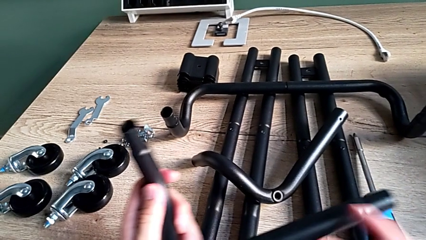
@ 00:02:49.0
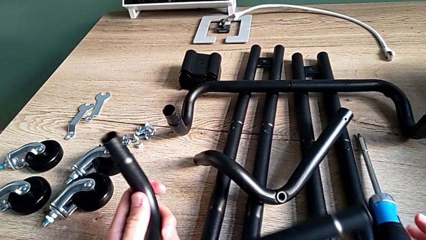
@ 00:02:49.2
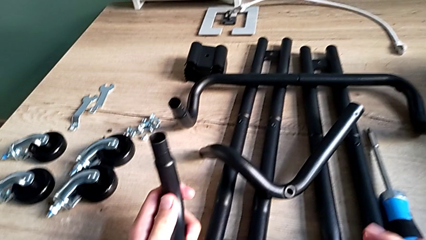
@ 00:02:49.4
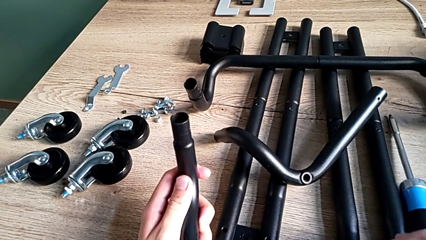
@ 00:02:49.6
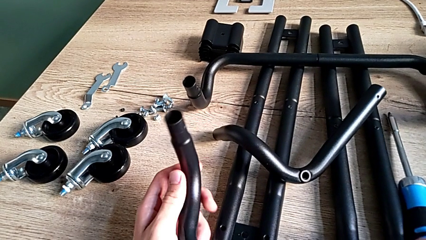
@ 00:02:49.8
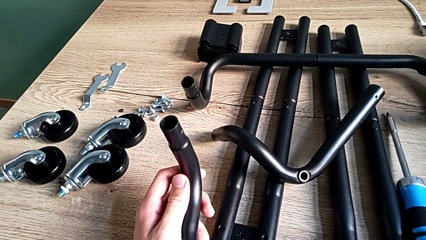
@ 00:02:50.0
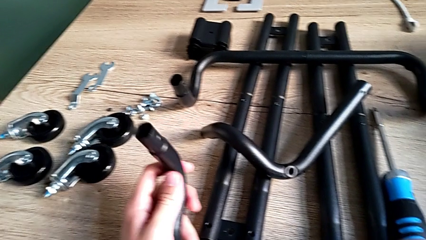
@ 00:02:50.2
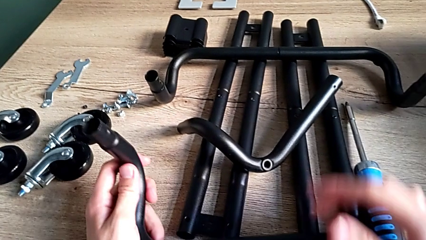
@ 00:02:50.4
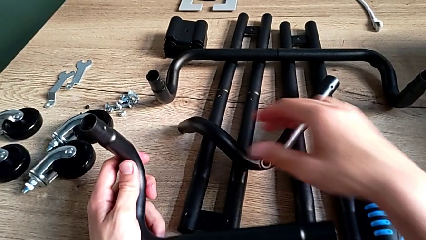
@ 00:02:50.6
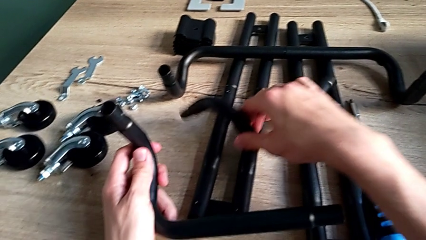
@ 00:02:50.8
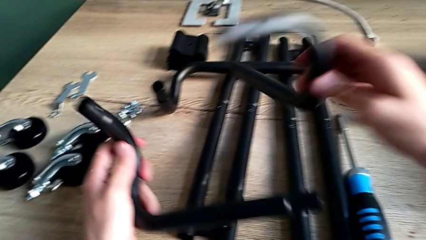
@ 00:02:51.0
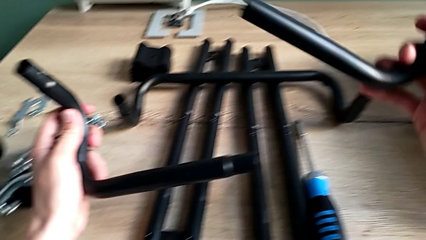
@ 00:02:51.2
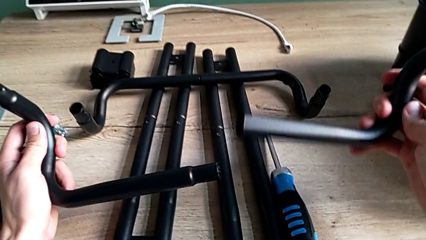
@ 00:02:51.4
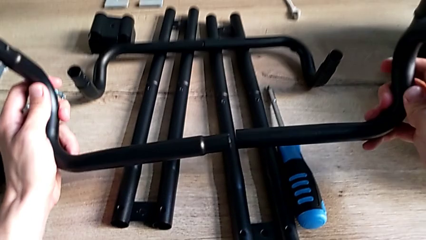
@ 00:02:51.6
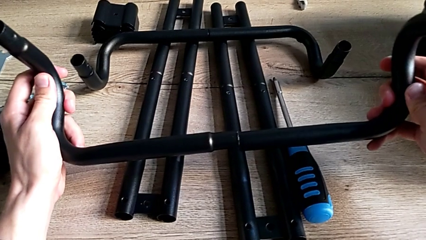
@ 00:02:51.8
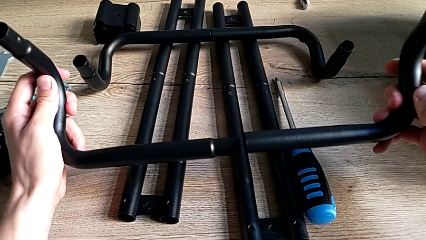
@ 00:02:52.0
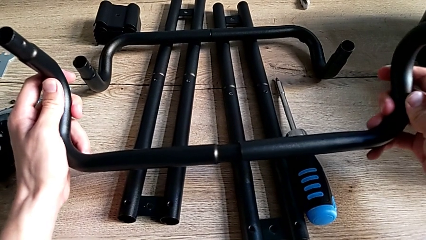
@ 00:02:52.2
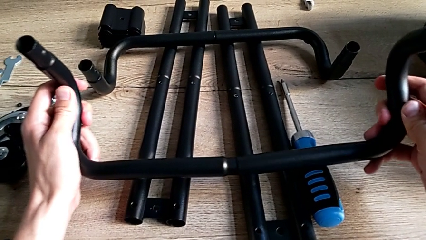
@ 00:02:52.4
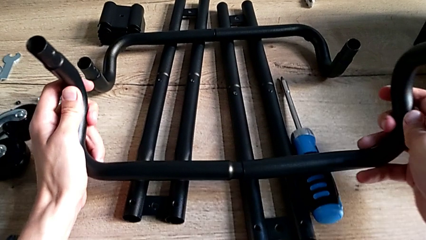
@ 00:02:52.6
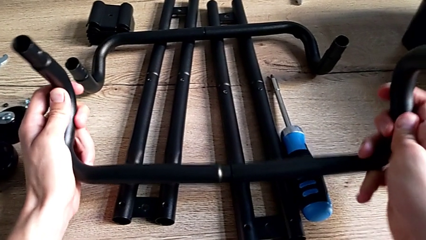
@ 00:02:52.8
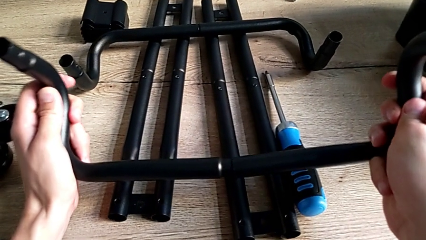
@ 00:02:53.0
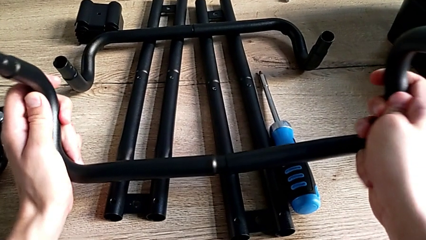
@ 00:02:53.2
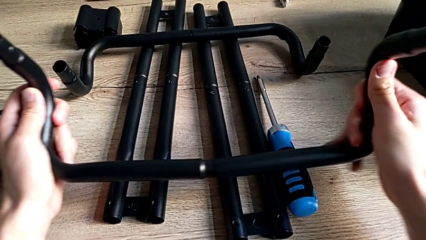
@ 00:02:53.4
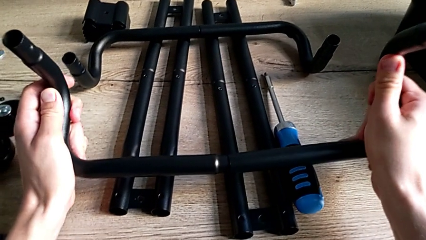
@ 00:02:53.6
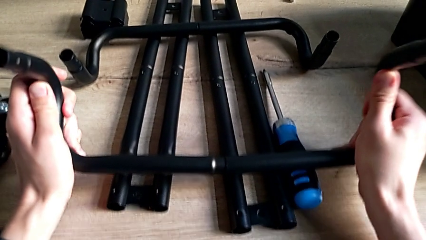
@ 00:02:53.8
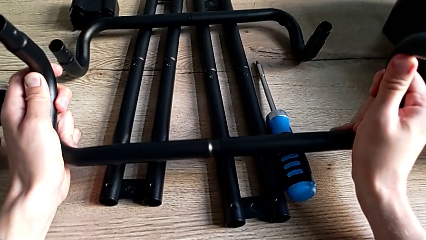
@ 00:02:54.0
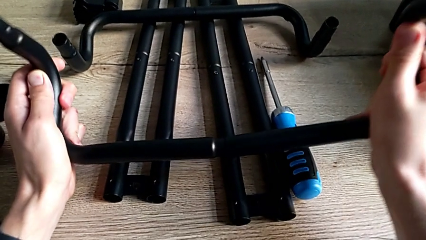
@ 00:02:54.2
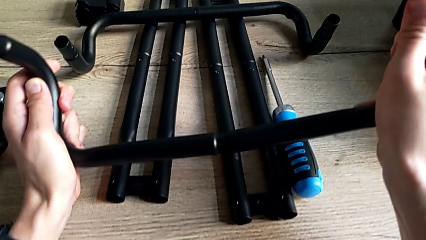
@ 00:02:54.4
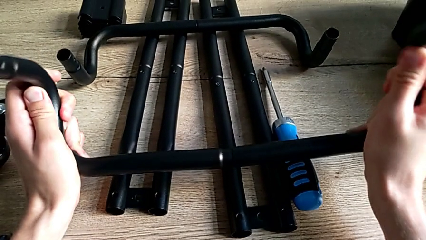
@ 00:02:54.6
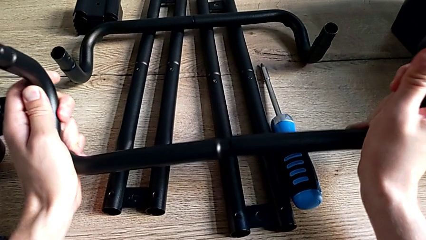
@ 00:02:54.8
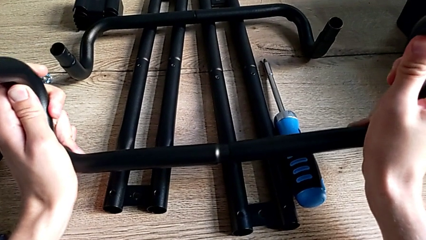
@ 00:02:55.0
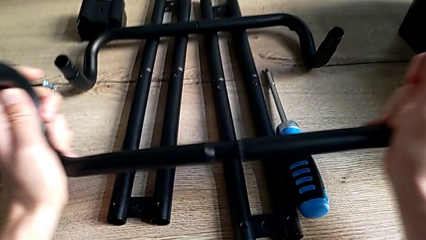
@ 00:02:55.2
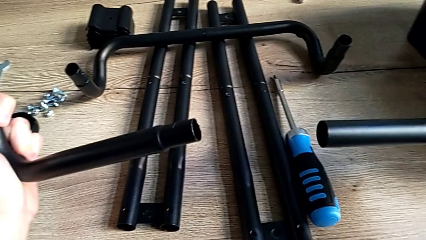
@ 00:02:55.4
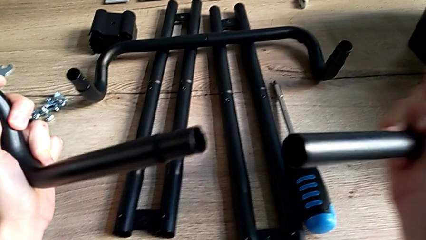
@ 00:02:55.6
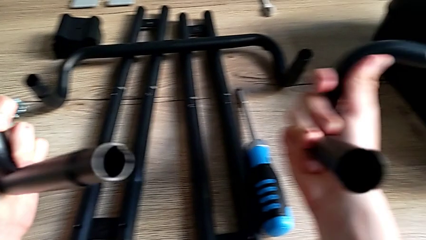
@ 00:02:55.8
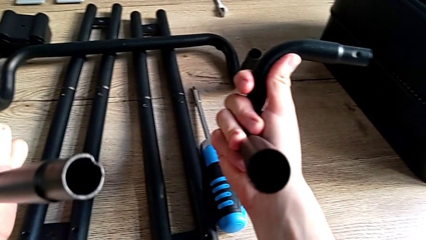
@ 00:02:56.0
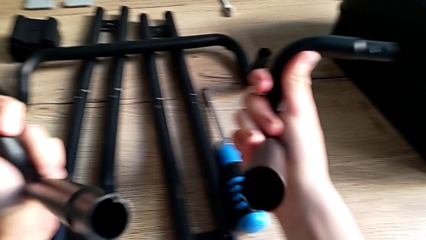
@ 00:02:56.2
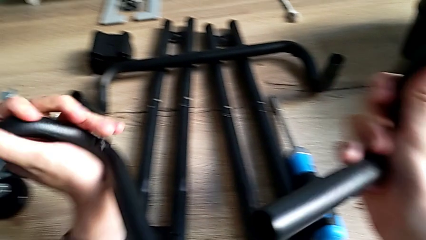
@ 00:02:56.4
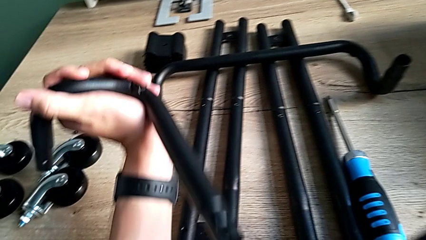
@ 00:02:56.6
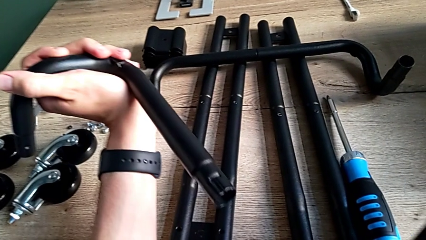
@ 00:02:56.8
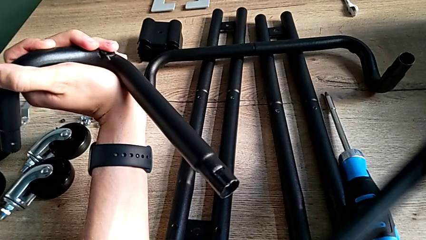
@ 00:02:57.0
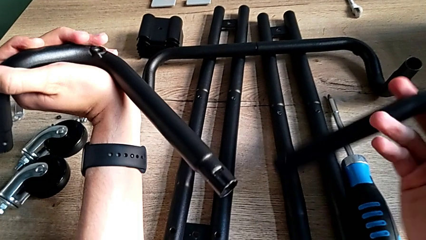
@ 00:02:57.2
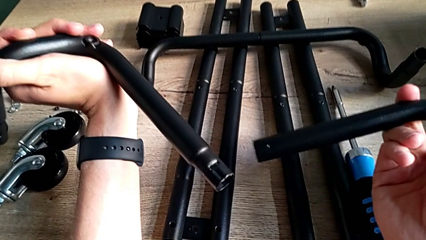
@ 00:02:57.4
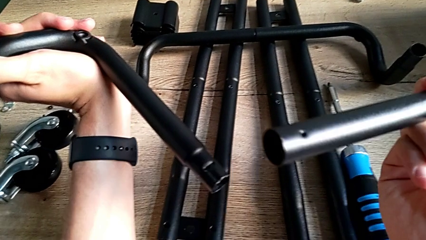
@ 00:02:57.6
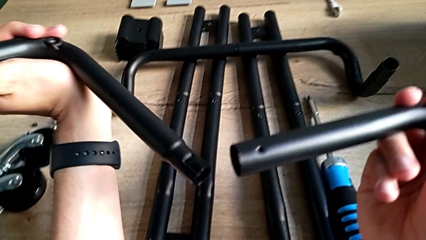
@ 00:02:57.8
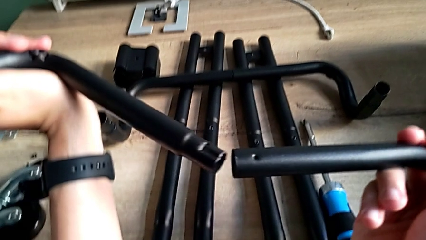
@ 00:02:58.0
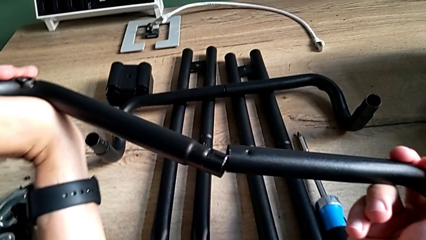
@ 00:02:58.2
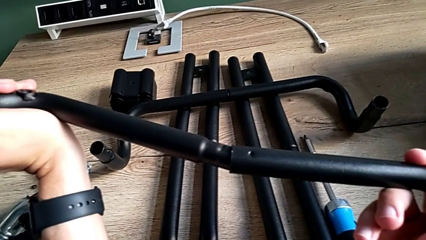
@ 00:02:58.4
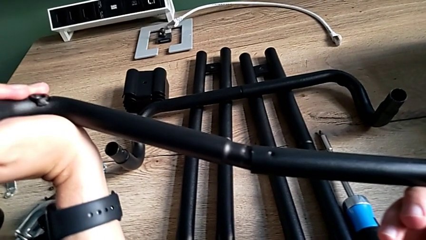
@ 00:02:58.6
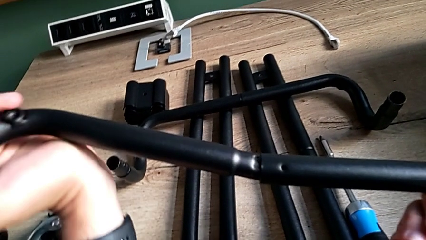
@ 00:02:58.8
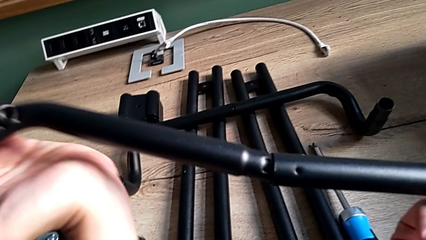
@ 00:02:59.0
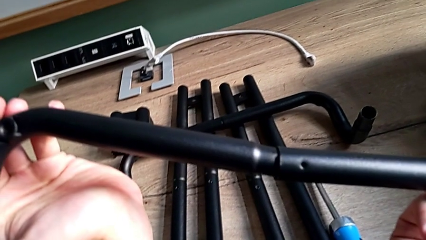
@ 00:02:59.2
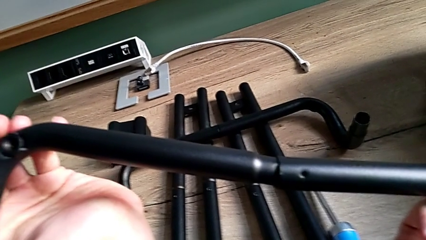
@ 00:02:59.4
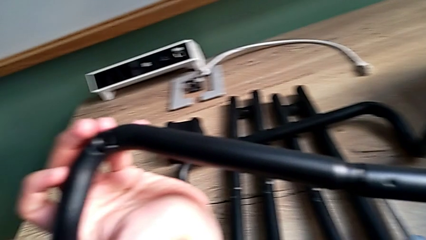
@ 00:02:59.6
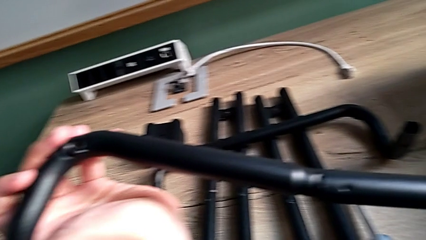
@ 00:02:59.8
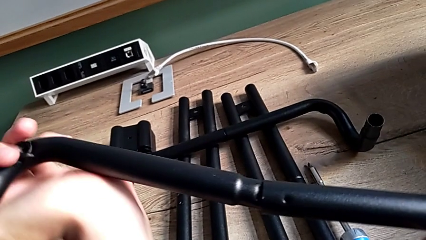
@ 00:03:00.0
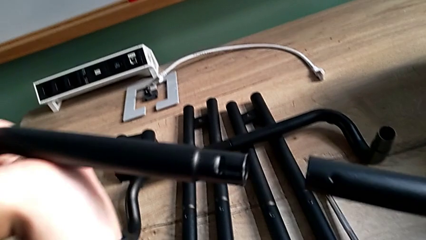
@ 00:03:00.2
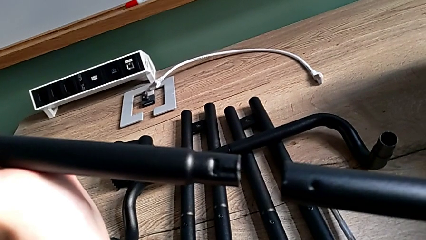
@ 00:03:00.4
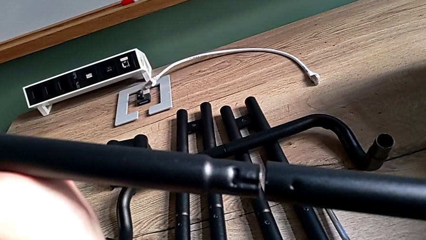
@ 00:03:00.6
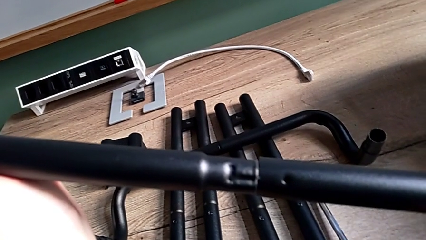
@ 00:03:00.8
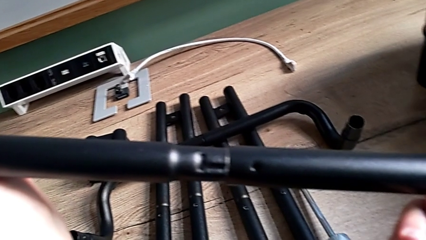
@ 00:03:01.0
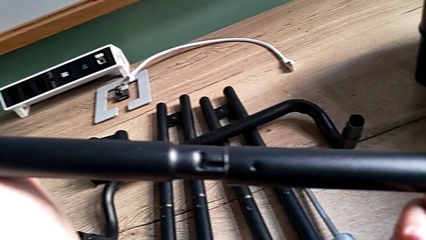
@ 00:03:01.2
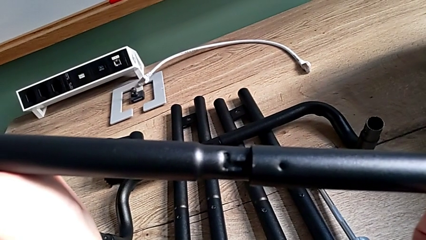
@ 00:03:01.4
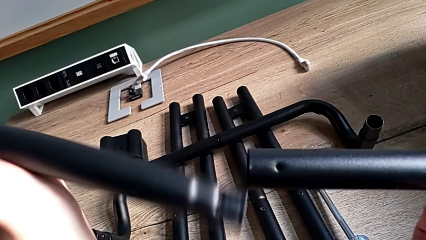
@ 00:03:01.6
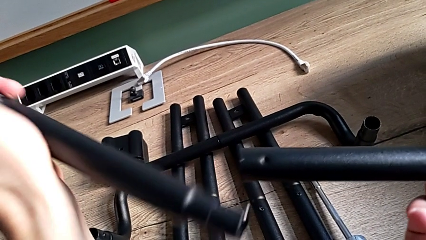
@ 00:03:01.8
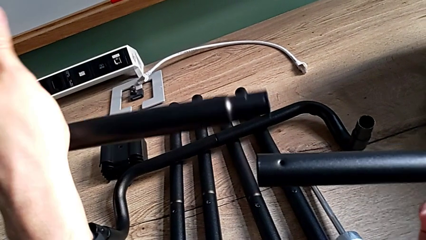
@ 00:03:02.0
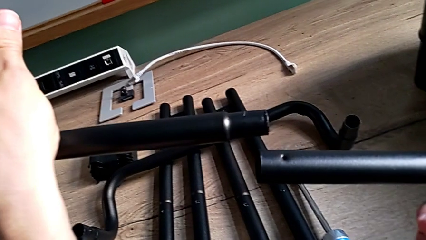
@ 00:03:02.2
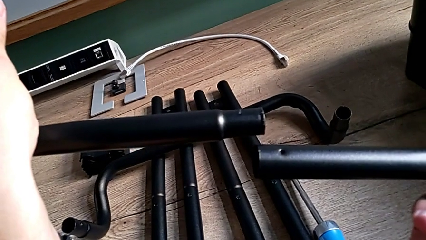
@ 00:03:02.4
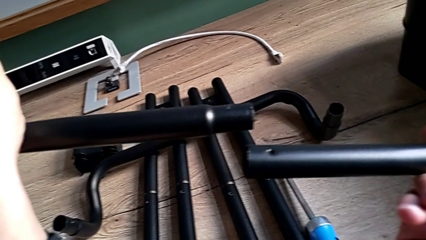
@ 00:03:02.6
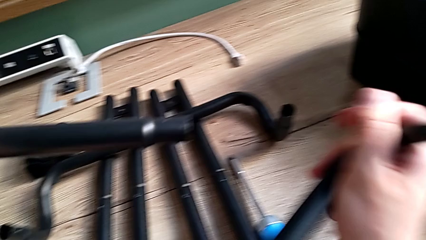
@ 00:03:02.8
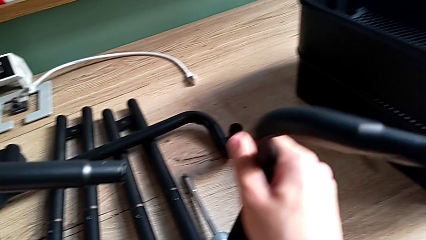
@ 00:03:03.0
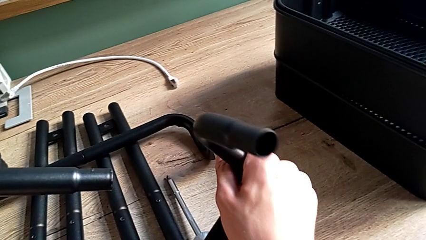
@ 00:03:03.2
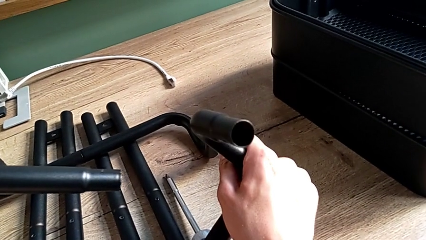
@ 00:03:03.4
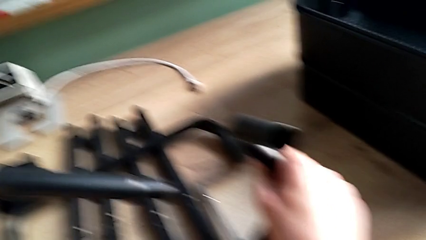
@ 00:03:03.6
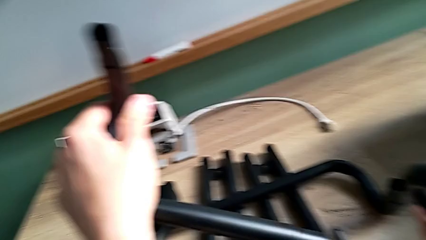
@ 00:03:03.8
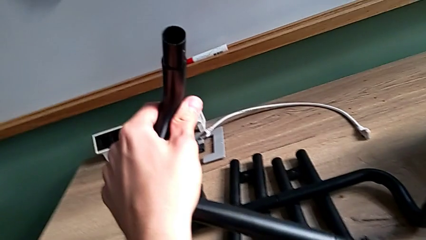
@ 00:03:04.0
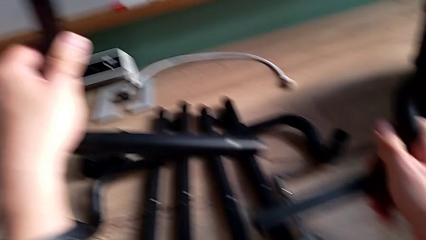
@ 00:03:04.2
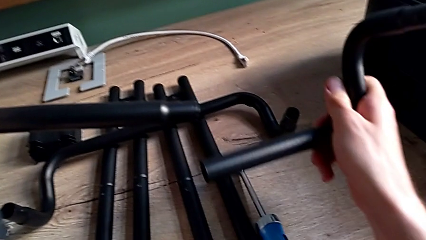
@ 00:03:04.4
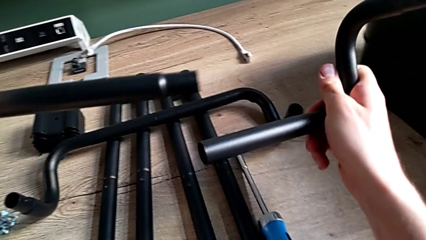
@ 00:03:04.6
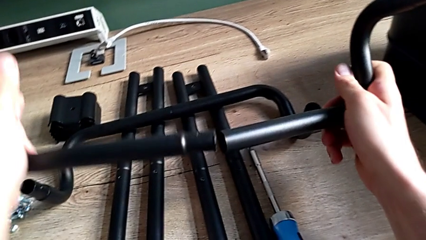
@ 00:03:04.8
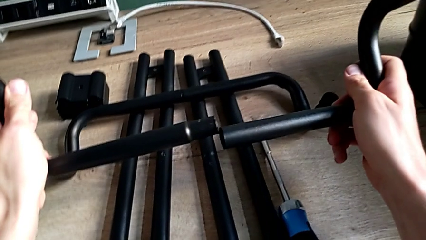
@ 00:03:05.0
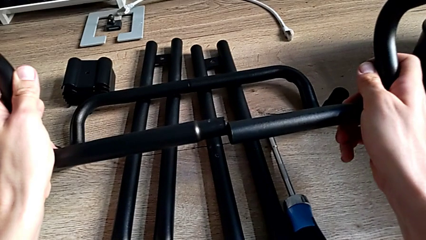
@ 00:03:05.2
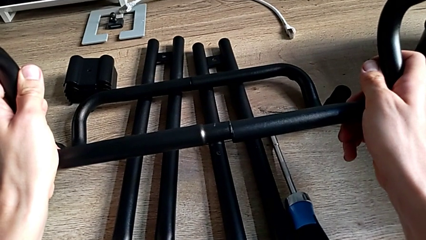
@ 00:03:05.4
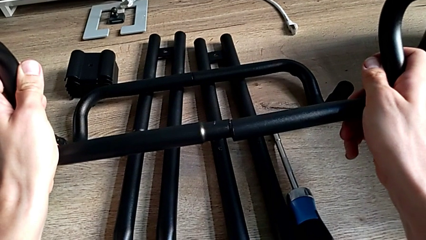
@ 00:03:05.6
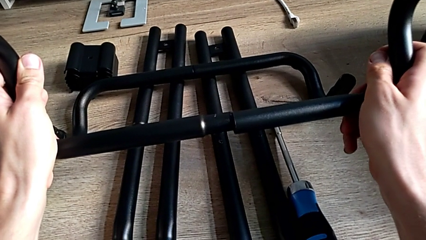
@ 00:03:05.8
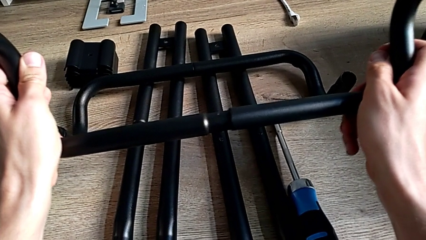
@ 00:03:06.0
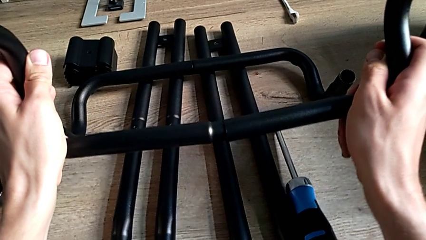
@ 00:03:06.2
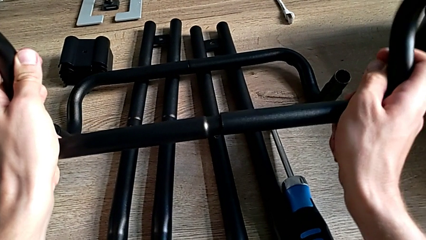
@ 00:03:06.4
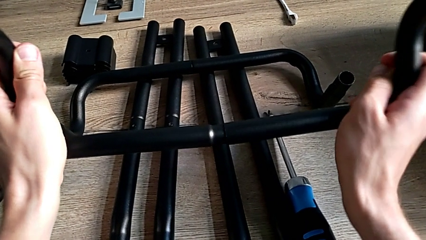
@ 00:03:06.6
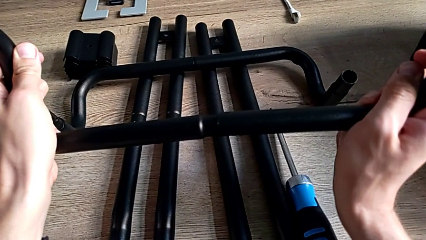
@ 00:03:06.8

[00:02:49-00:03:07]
The camera wearer is assembling the base frame. They inspect the large leg, grab the little leg, assemble the large leg, withdraw it, inspect the leg, assemble the large leg, withdraw it, inspect the leg and assemble the large leg.
